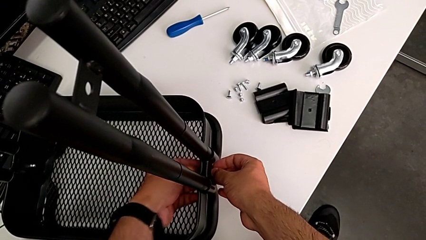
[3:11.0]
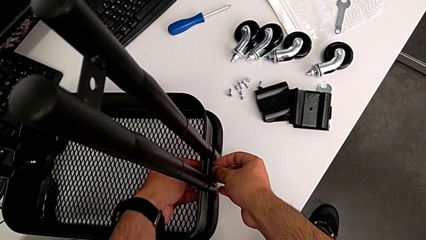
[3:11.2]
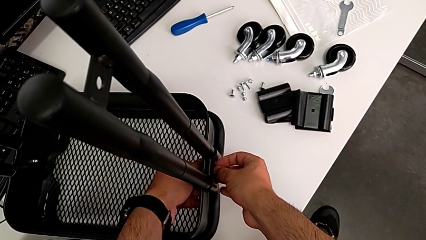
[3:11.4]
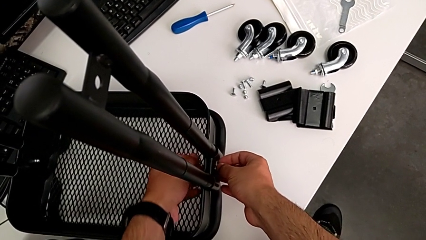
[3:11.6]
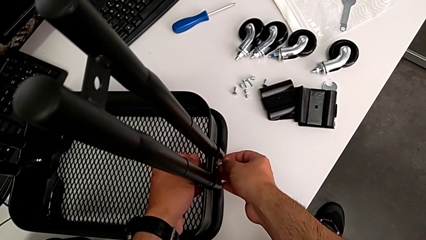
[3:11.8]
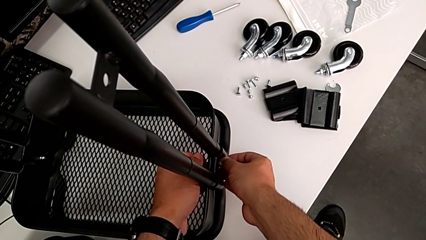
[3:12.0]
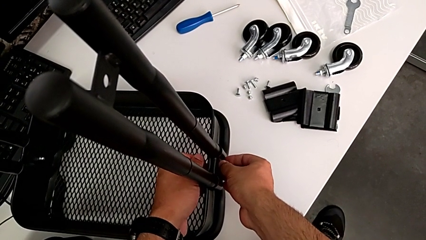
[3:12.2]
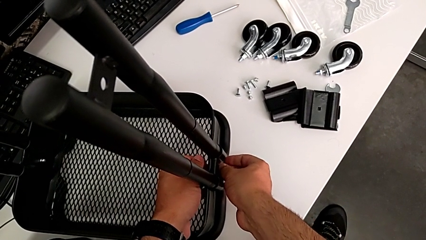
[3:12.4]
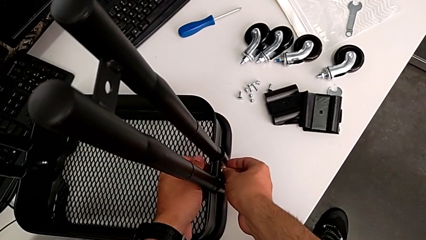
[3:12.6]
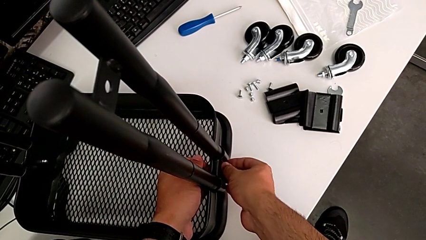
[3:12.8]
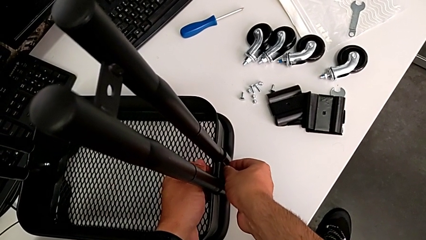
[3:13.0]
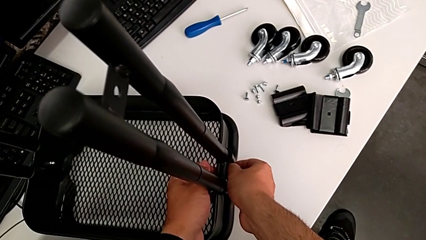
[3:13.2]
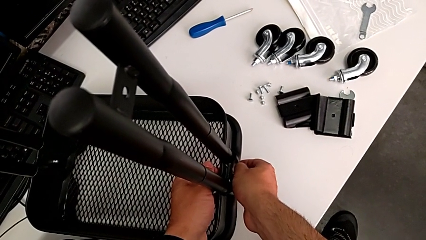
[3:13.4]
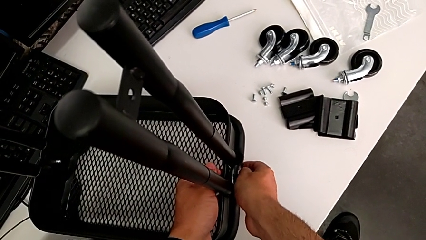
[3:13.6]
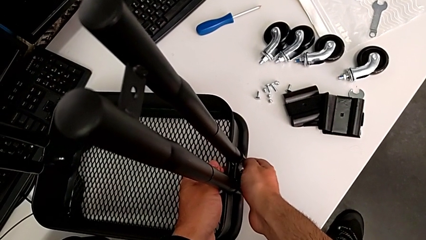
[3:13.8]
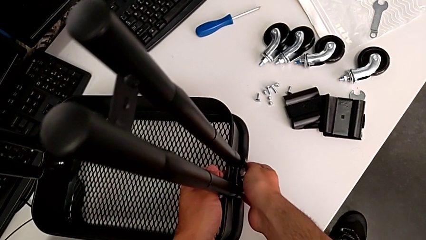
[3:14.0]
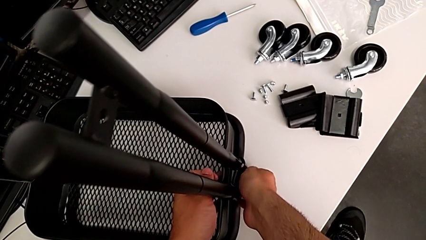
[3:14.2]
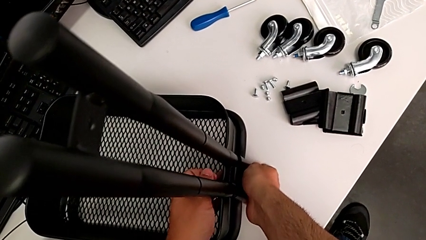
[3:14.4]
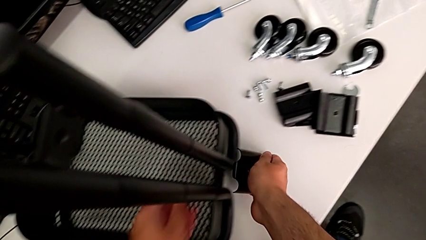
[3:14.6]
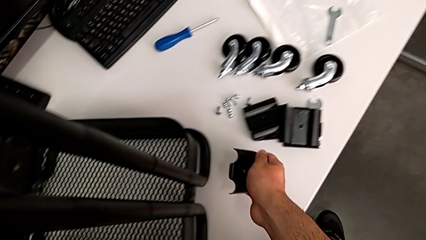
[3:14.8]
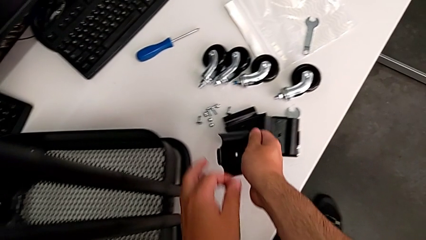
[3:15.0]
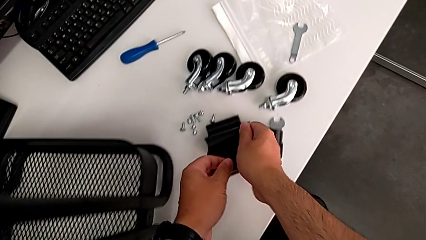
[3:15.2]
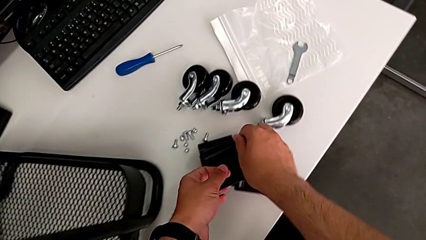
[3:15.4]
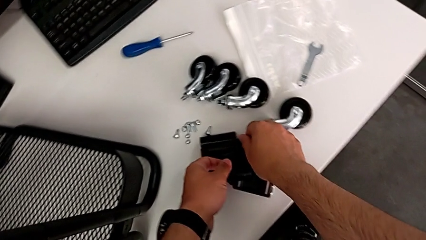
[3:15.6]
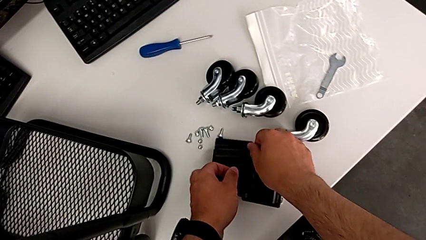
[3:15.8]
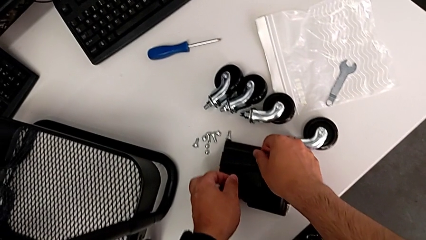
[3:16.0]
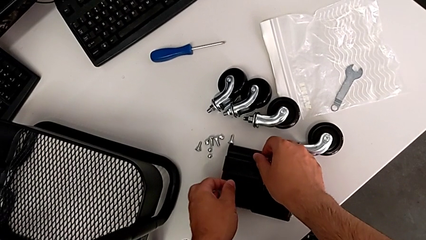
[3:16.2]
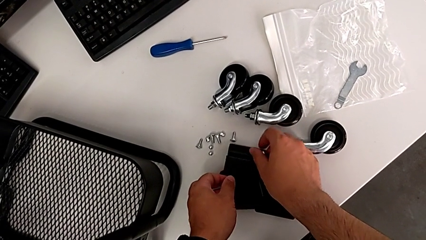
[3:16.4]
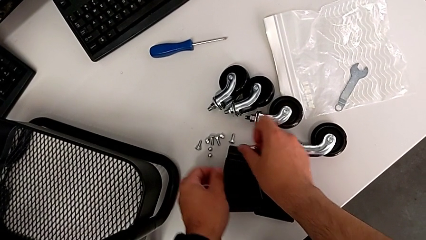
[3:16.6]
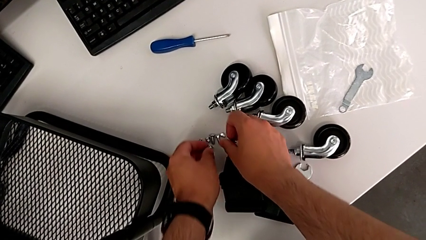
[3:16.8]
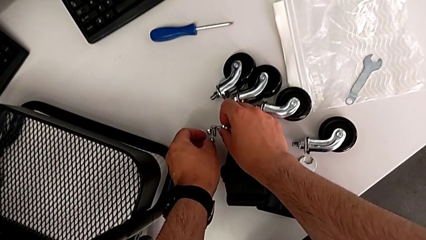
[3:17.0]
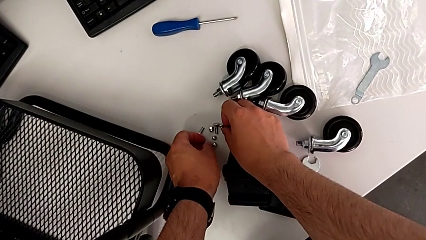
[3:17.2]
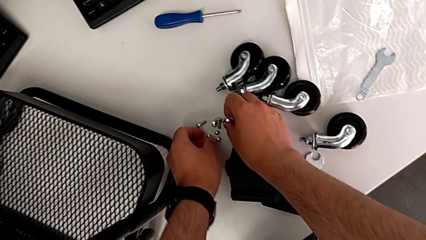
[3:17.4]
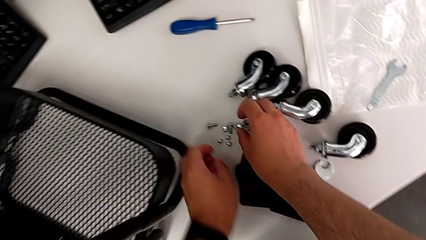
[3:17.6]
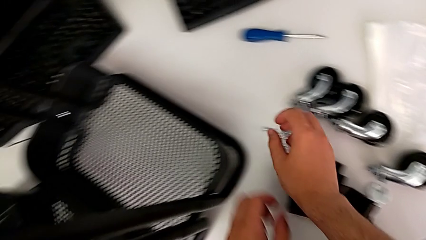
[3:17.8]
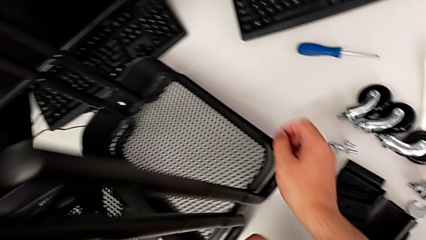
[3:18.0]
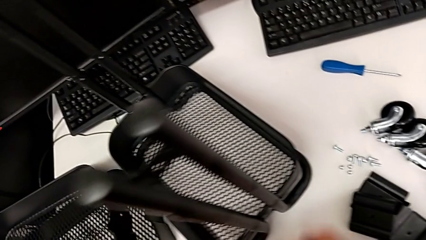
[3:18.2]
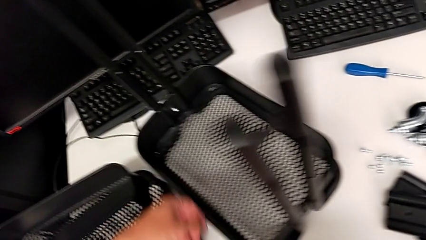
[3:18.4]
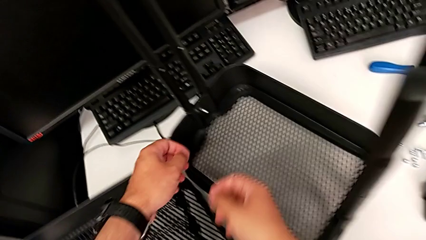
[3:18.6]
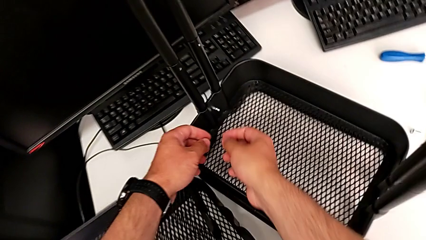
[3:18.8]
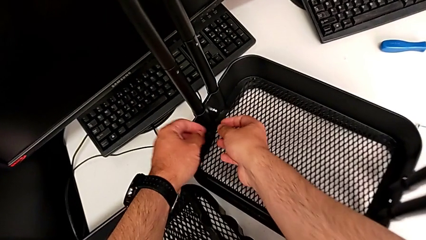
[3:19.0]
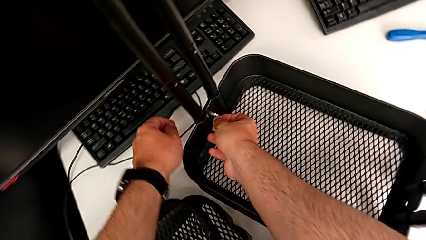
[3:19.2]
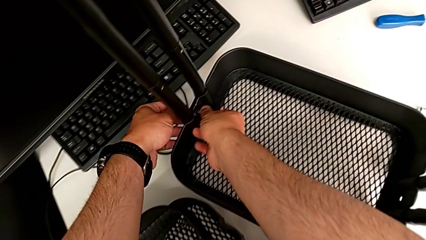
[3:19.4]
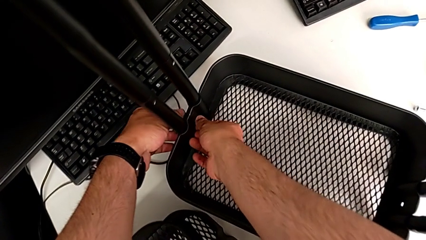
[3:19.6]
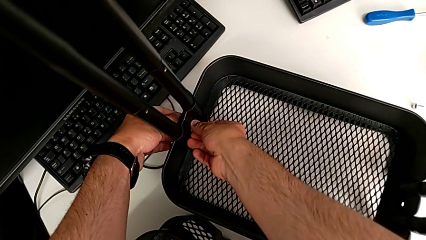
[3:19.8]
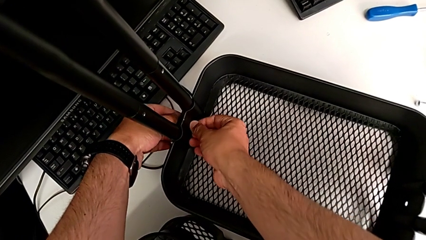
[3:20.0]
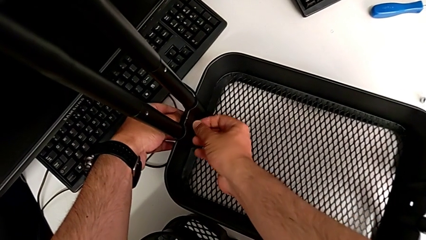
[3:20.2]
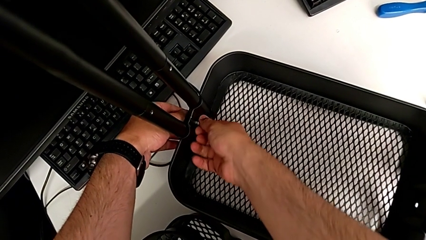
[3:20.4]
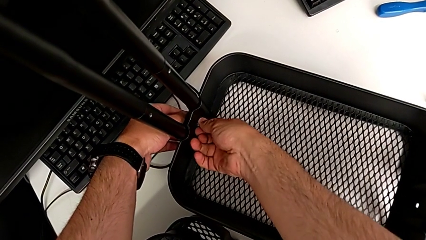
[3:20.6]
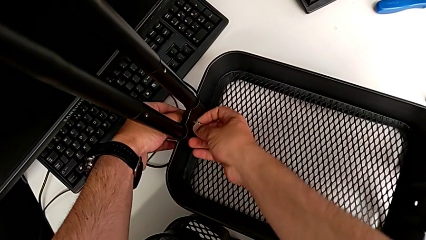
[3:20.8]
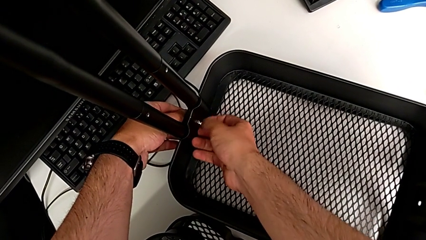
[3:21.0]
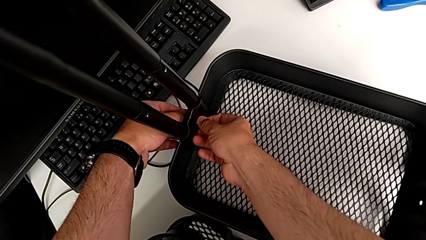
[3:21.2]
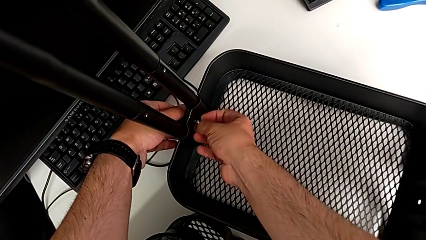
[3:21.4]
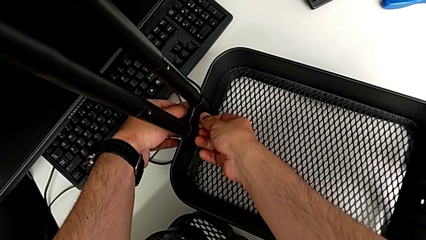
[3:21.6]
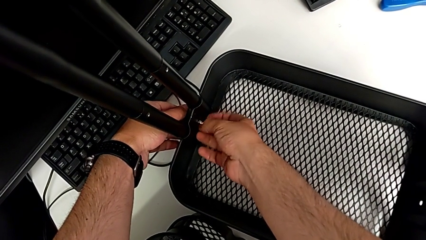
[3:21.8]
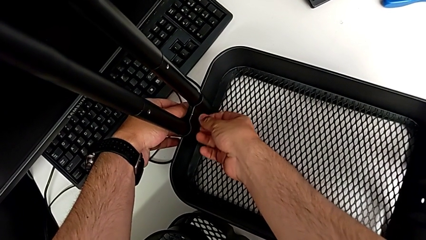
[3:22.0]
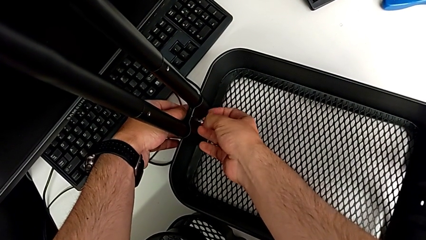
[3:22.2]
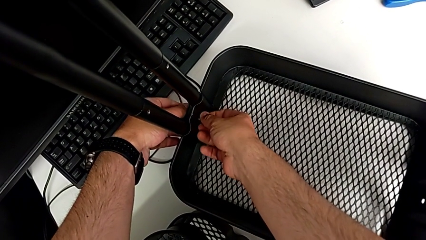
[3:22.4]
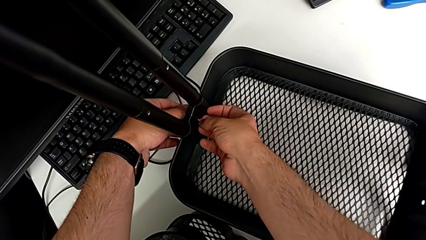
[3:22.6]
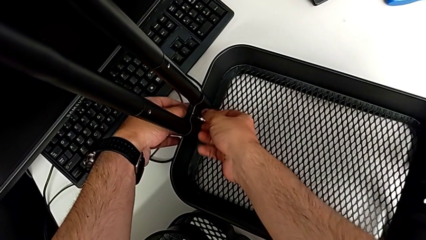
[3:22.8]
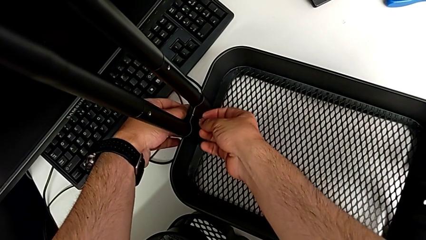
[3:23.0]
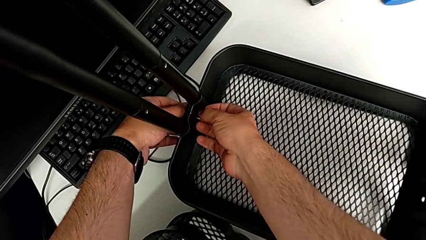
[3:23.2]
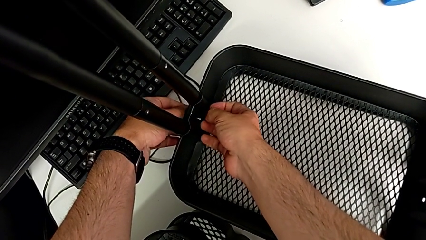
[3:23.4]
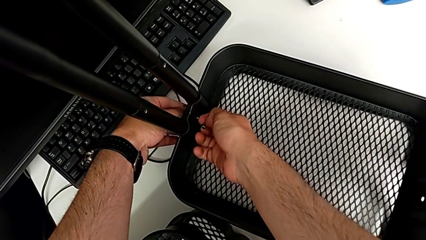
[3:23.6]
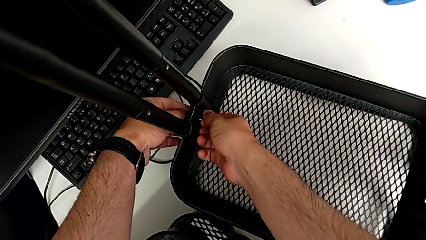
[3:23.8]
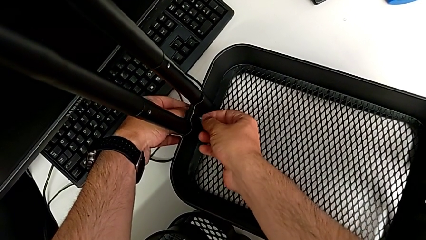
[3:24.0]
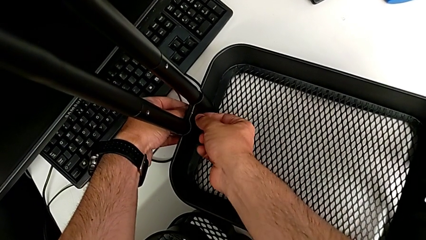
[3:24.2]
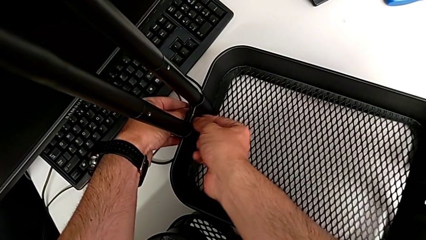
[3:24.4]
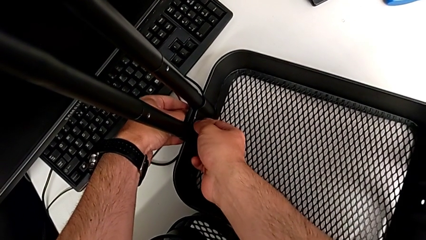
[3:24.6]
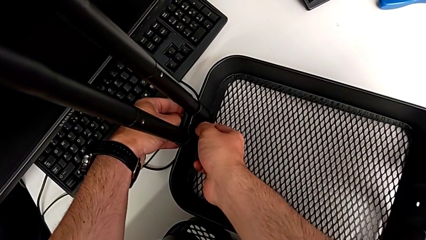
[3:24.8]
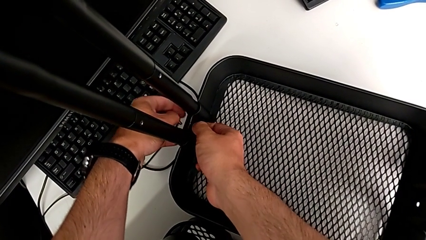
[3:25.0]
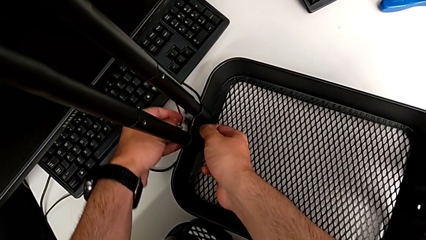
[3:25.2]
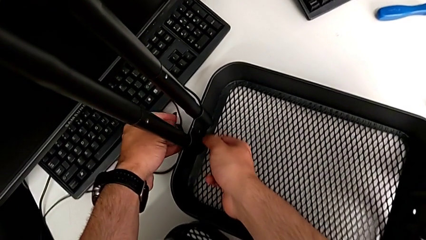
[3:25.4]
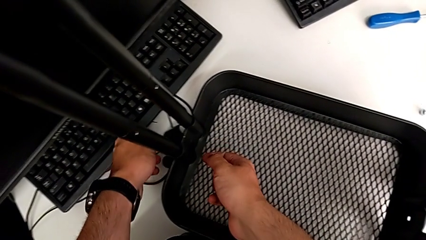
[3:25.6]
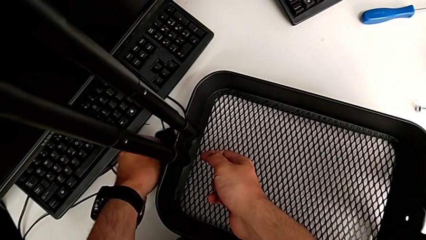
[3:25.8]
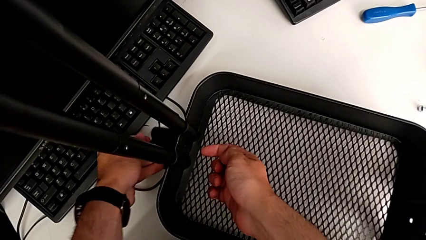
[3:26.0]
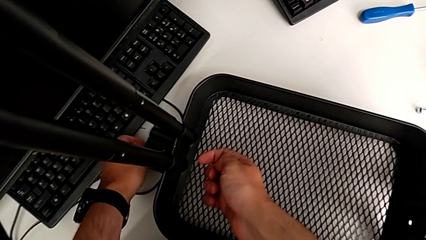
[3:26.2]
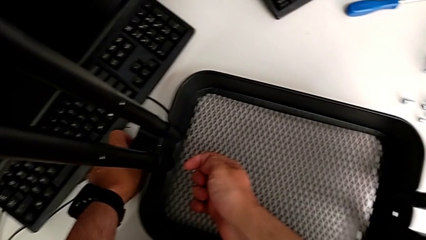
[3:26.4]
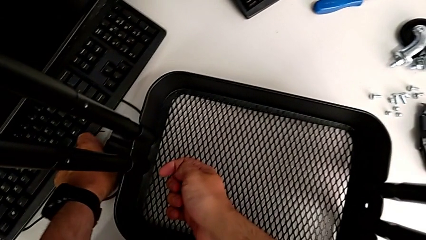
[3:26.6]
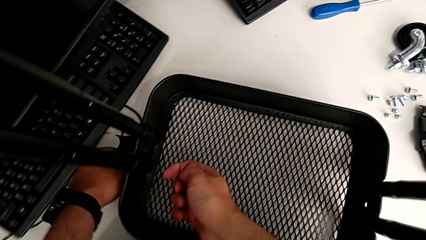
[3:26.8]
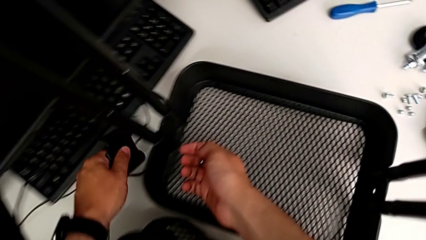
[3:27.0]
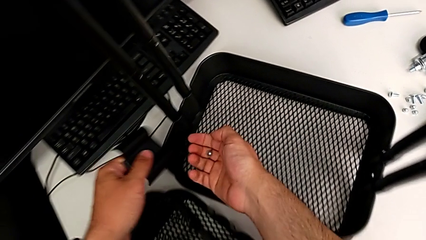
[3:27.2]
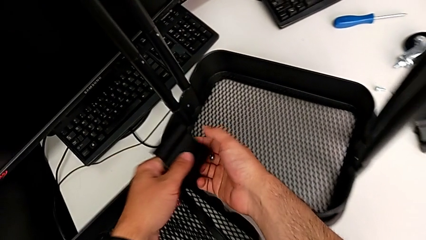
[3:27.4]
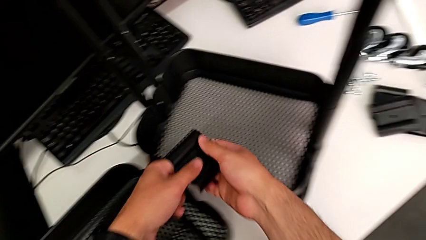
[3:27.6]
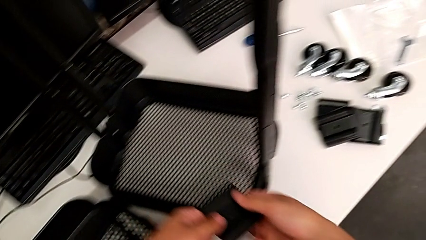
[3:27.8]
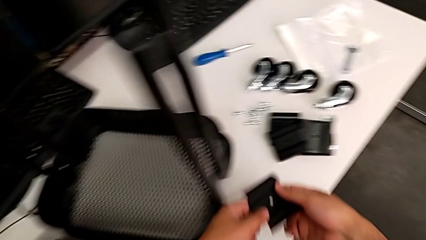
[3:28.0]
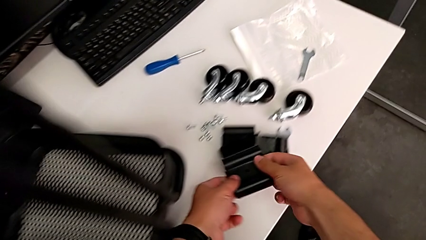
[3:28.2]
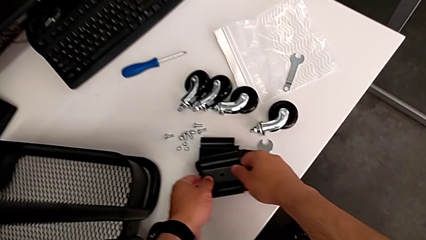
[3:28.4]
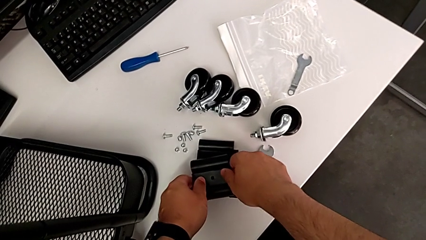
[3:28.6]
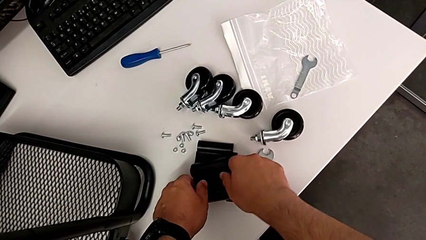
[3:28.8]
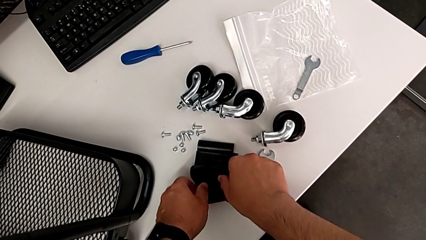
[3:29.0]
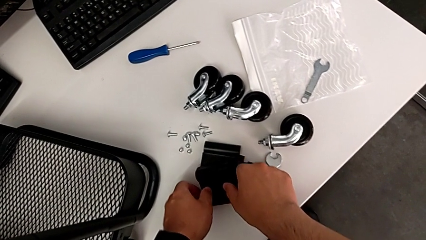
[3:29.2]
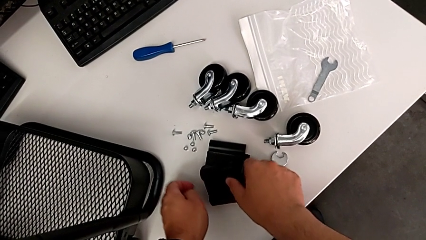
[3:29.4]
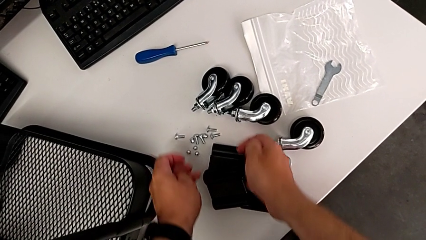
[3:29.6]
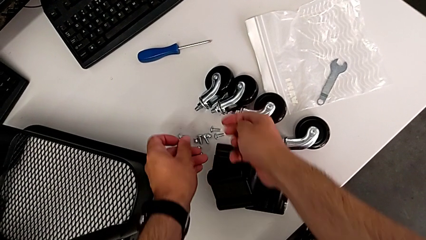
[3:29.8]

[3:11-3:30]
The camera wearer is disassembling the bottom tray. They unscrew the first hexagon cap nut, disassemble the first bracket, place the first hexagon cap nut, approach the second hexagon cap nut, unscrew it, drop the second bracket and place it.
